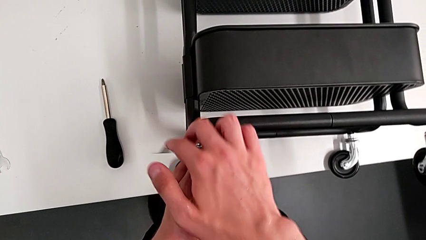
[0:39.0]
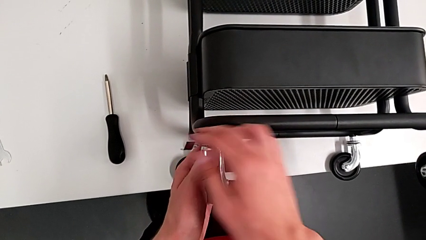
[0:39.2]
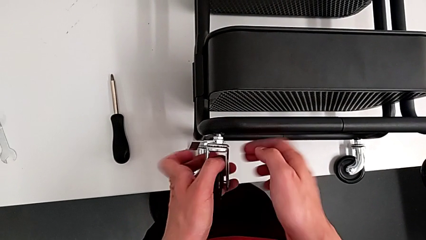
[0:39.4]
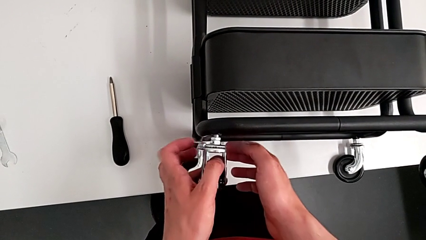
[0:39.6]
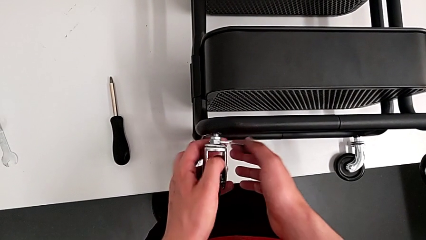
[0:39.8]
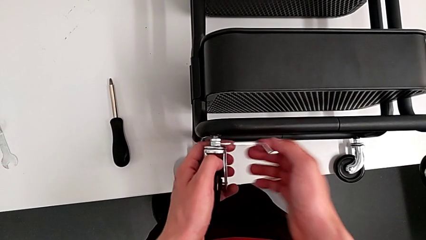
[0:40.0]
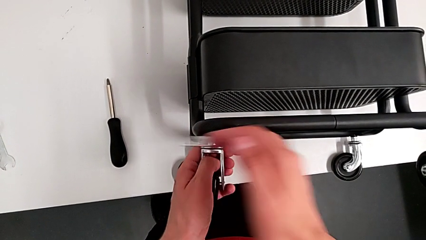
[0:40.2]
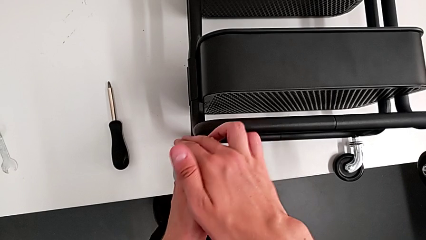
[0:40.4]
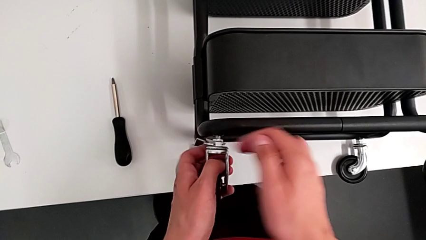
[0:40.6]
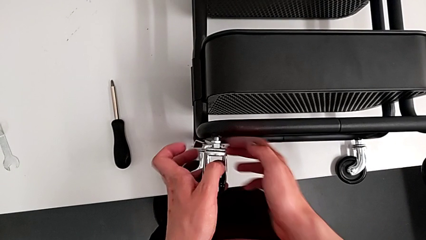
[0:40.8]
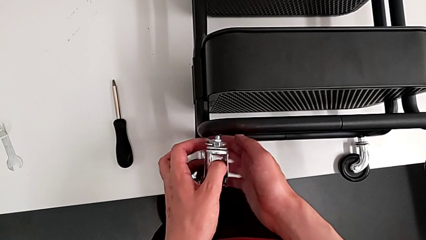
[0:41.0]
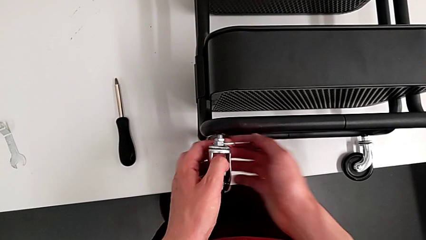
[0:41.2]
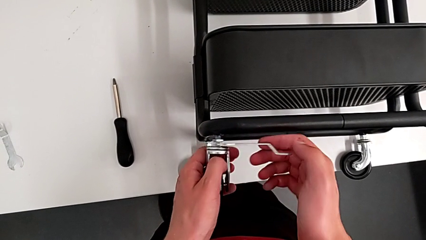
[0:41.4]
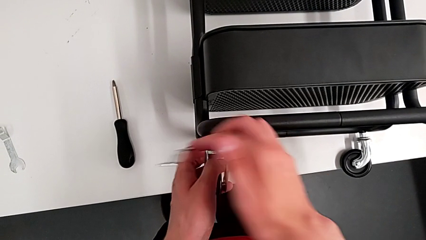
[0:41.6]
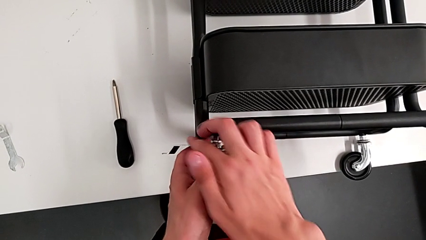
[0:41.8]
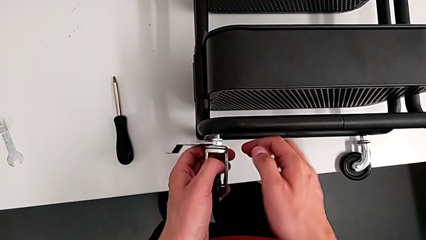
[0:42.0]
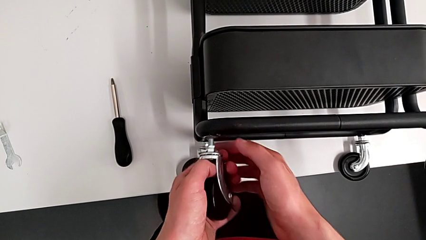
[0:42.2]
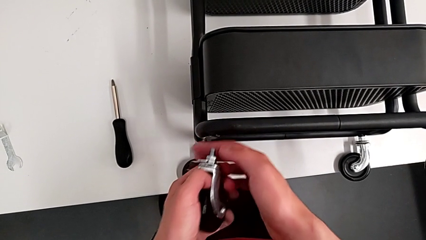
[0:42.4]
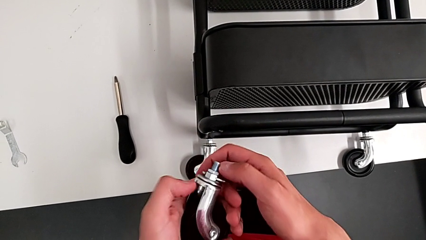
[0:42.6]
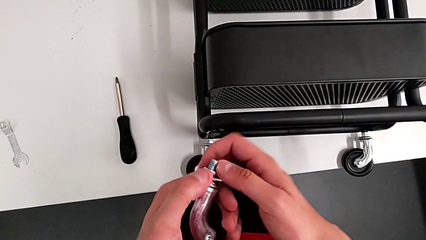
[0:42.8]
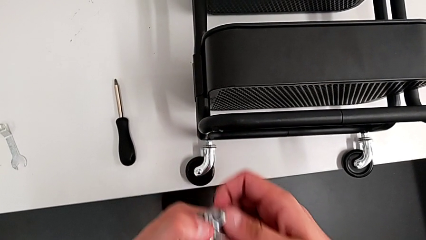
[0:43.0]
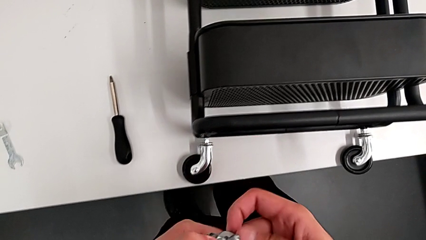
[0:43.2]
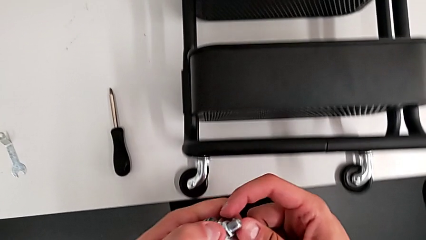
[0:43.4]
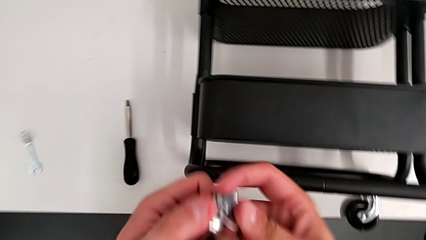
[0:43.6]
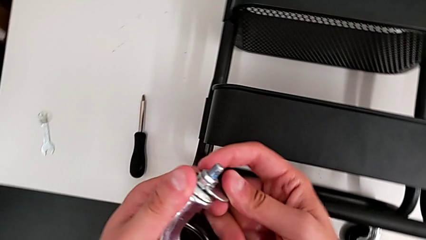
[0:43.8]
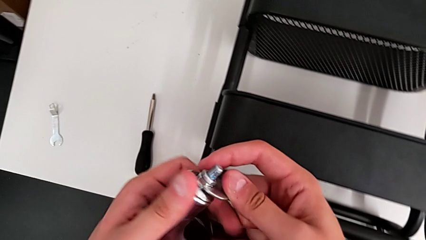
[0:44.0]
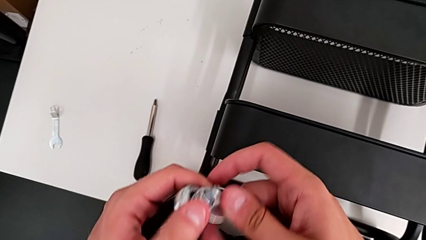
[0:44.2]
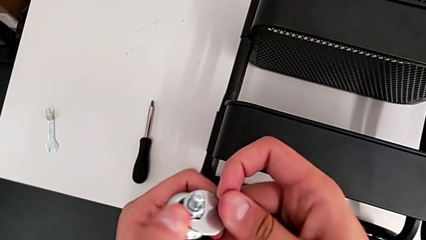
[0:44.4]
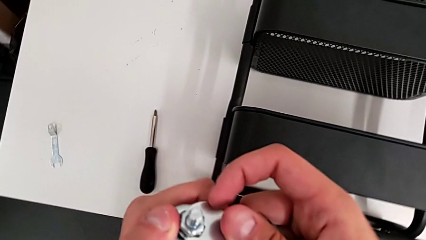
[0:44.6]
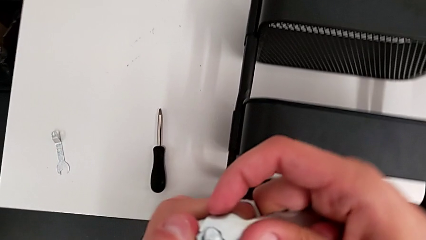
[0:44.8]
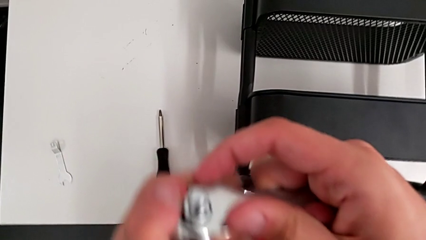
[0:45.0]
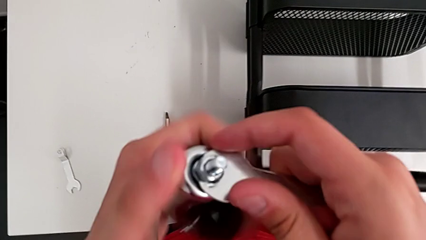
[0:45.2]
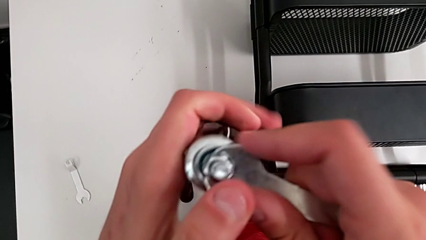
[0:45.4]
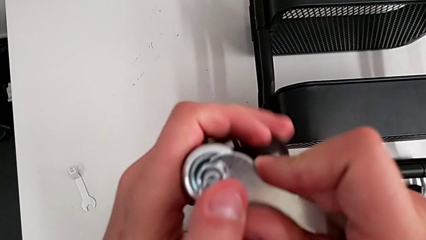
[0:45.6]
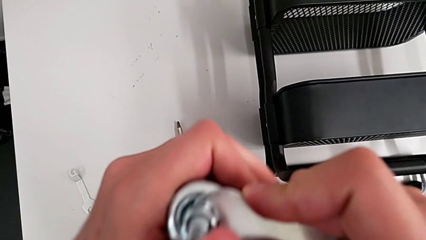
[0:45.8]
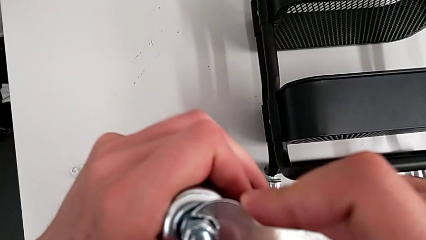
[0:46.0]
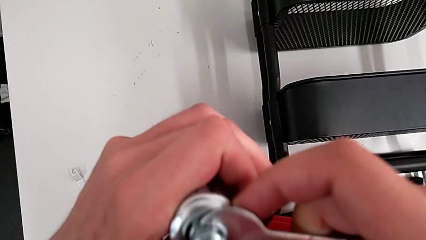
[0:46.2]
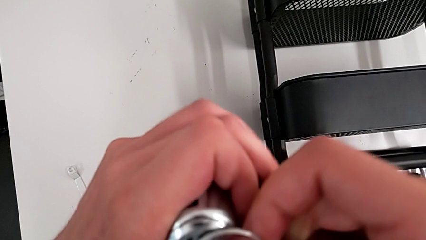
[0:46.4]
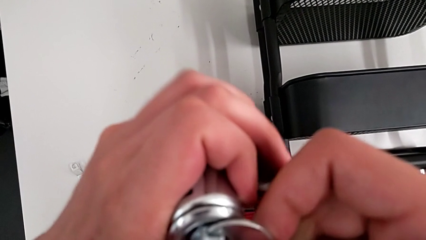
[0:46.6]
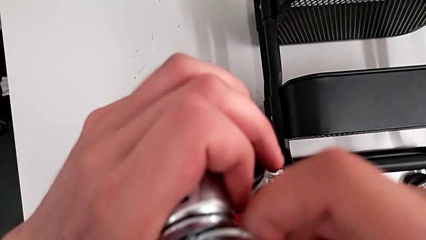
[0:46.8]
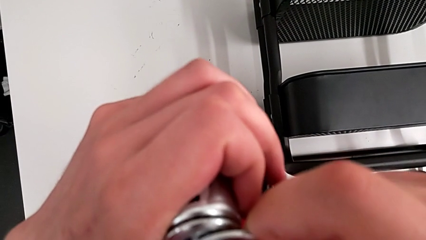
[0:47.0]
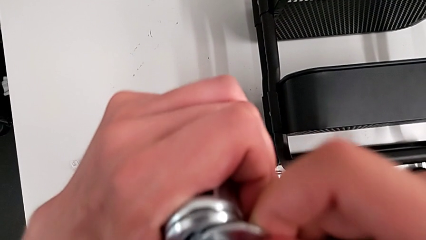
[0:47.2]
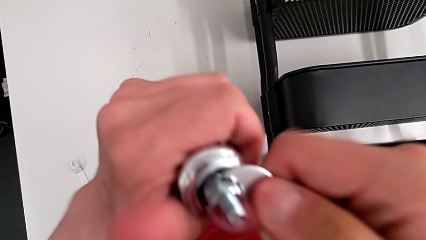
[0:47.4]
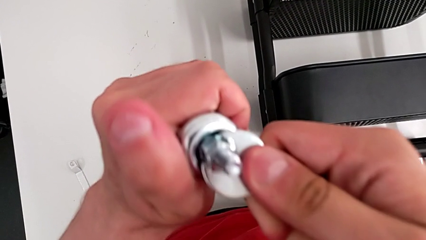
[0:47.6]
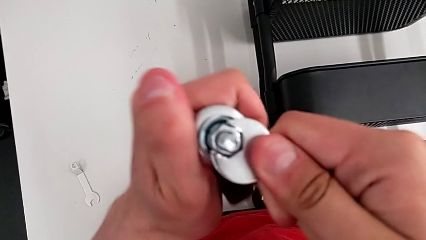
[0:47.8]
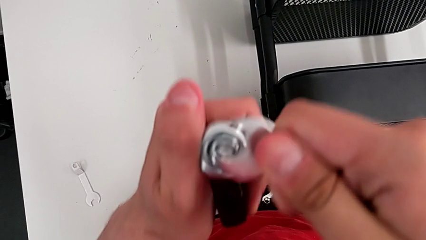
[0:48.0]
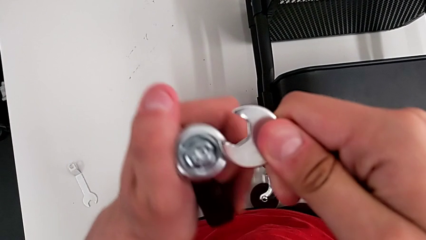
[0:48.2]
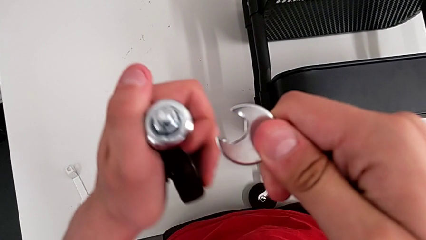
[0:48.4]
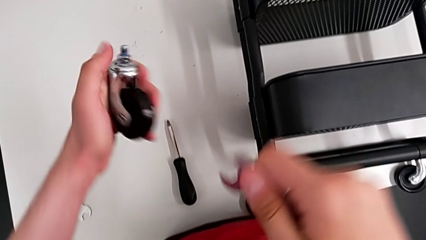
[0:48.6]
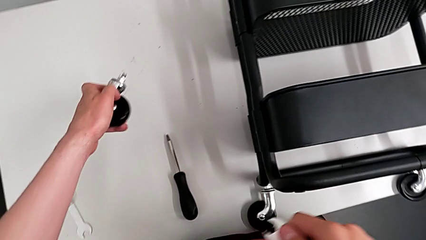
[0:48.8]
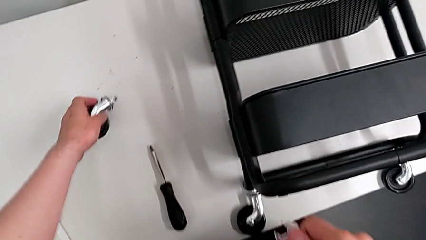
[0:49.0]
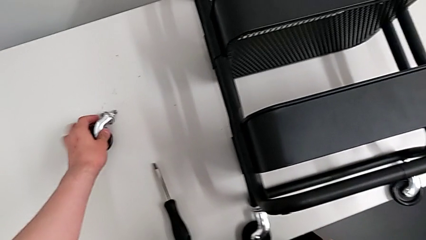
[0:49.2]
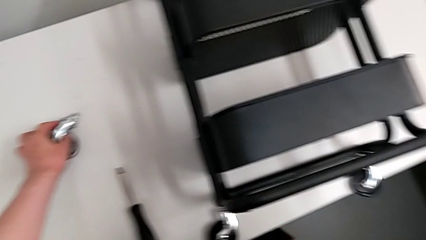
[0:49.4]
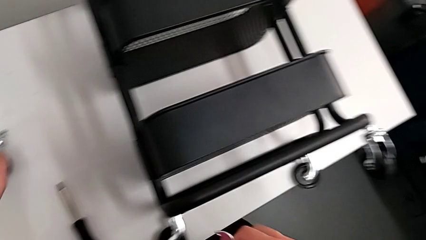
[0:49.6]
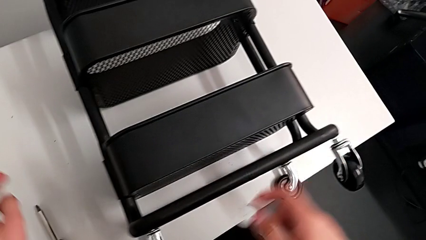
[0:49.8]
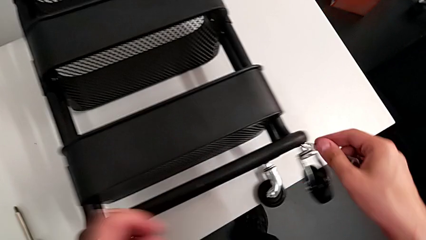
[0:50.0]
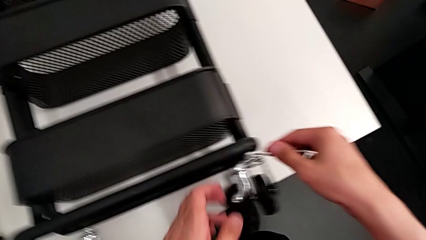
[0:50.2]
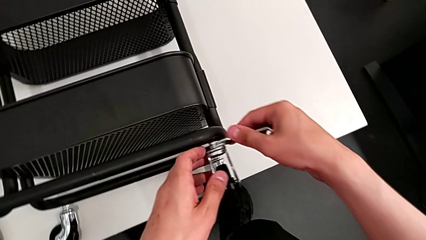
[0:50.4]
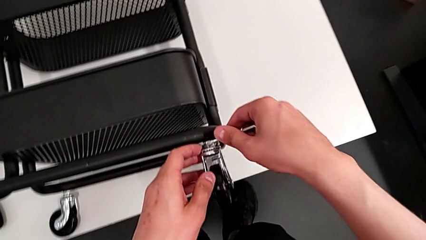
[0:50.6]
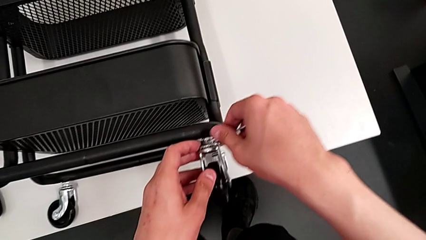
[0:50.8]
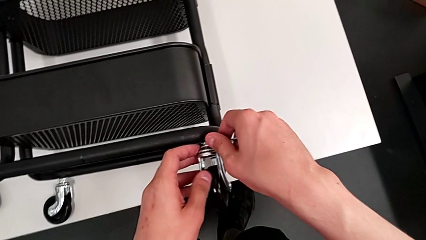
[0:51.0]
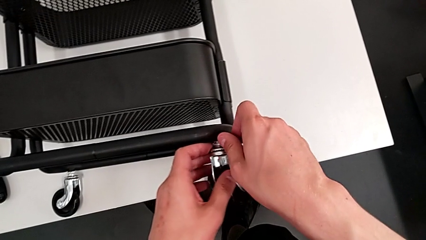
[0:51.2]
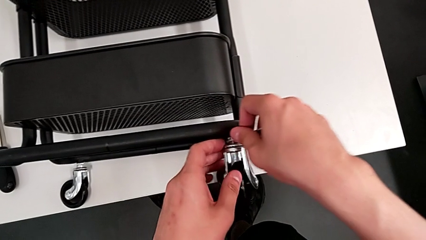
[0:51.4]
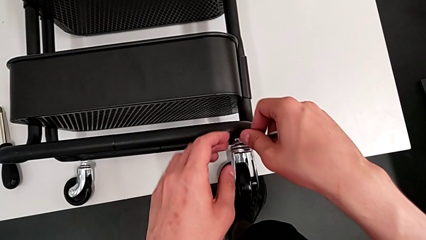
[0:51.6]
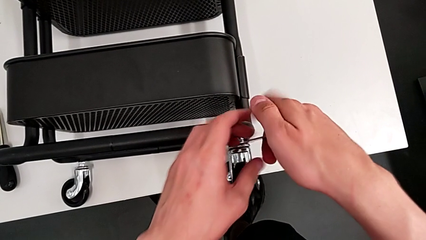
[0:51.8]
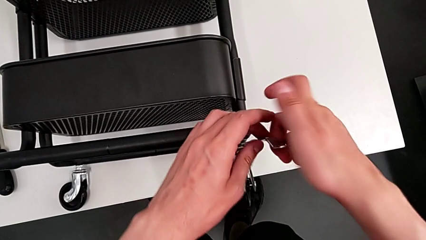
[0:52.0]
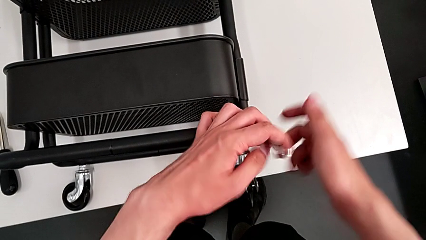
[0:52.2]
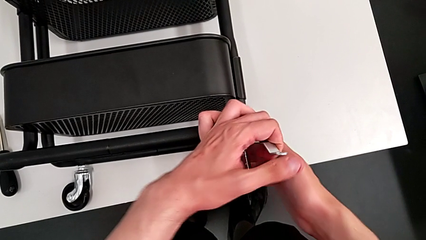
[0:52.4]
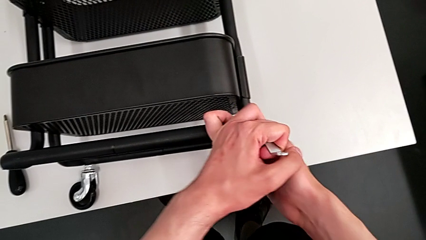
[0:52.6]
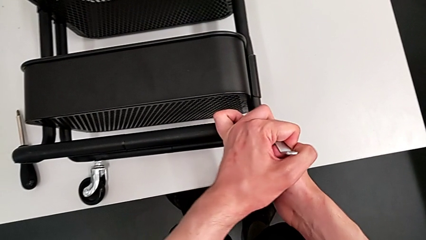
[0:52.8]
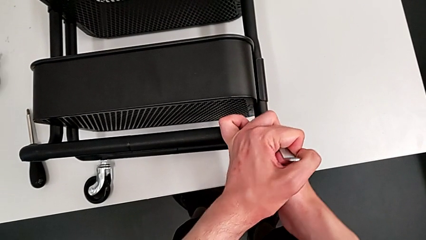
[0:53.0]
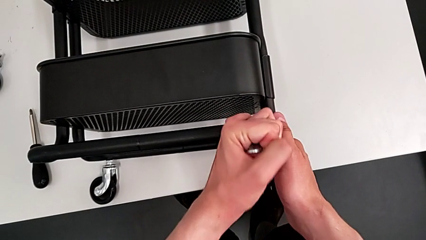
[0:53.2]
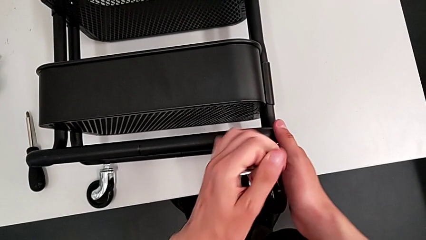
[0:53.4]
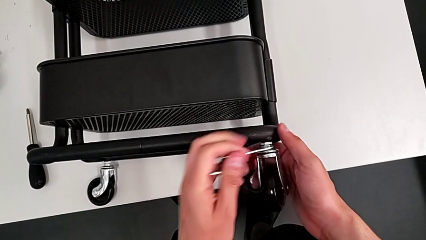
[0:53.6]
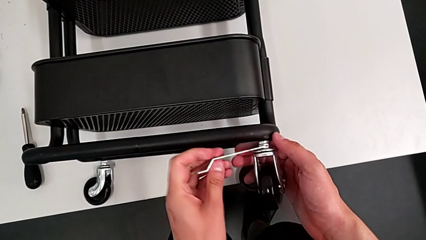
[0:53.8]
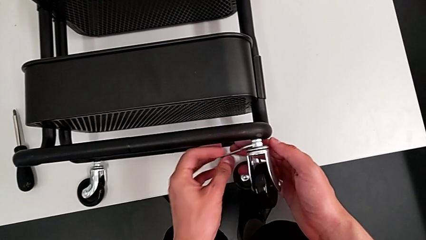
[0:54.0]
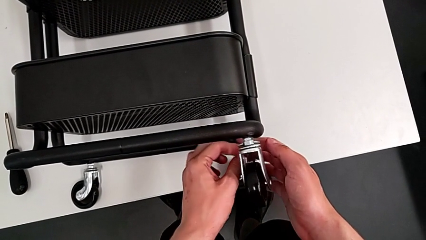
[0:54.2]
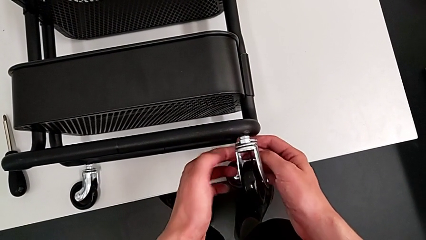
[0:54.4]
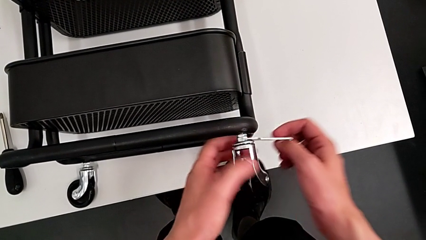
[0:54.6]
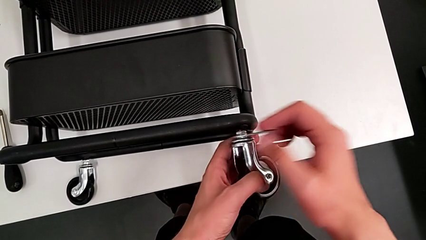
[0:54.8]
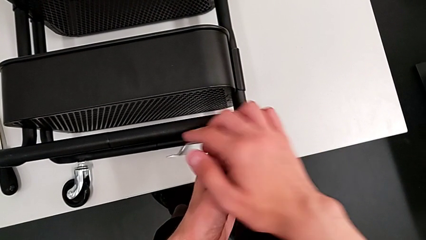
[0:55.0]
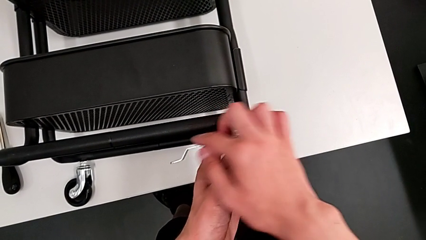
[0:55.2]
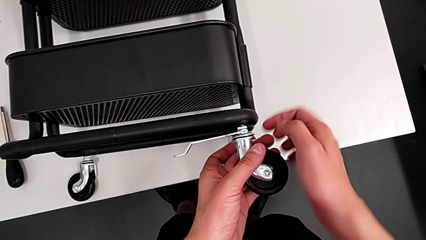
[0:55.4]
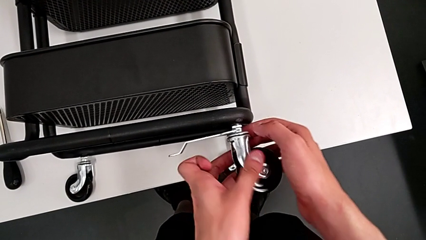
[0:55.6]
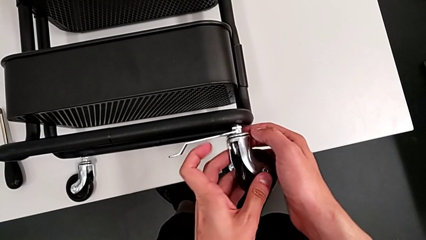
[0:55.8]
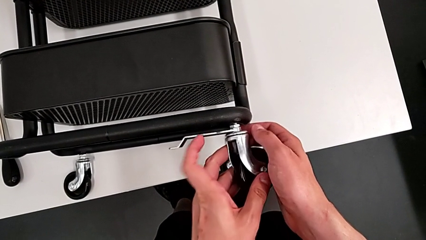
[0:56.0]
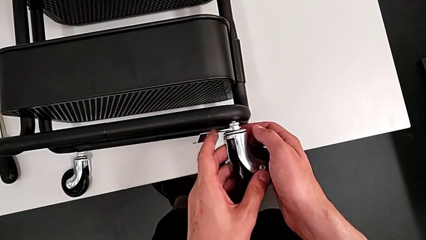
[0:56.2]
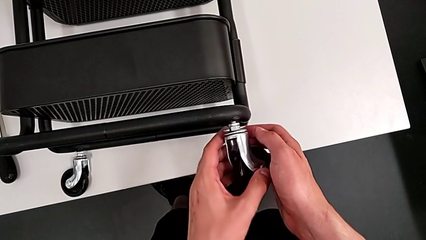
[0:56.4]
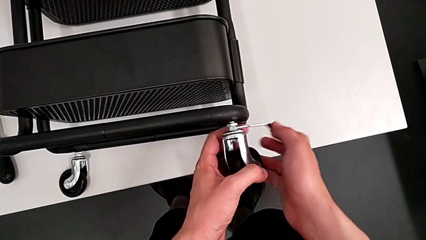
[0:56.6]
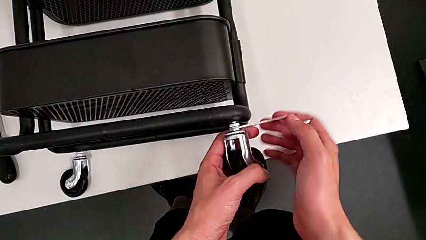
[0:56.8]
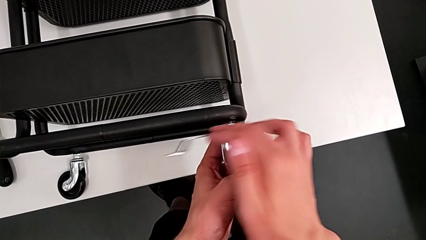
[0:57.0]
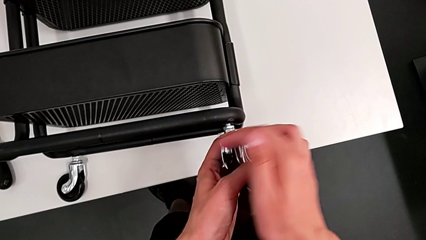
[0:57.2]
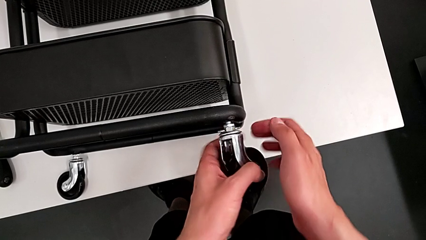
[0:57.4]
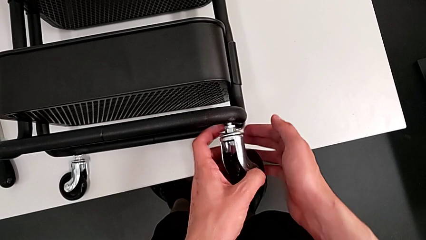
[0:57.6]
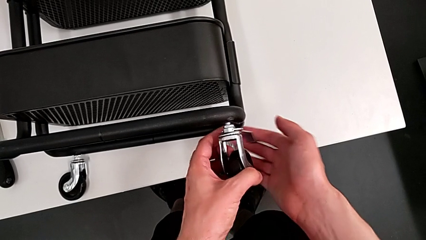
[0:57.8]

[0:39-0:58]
The camera wearer is disassembling the wheels of the shelf. They unscrew the first wheel, unscrew the hex nut, disassemble the first wheel, unscrew the hex nut, drop the first wheel, approach the second wheel and begin to unscrew it.
